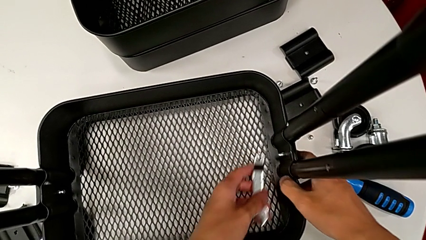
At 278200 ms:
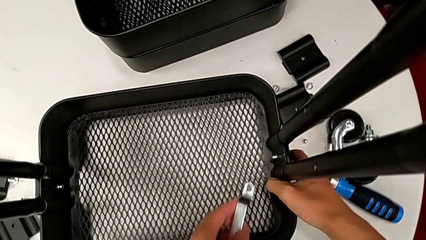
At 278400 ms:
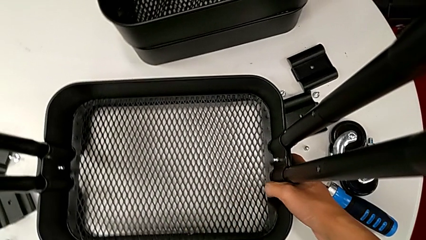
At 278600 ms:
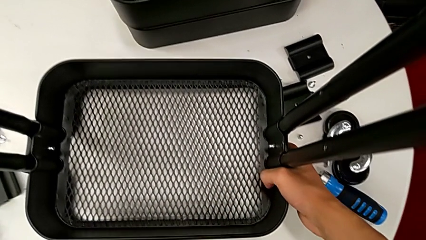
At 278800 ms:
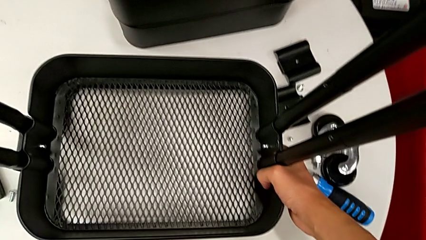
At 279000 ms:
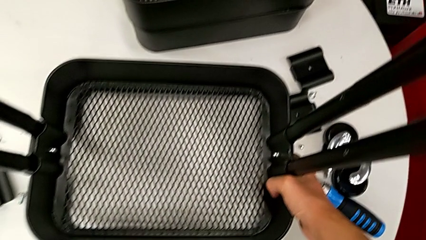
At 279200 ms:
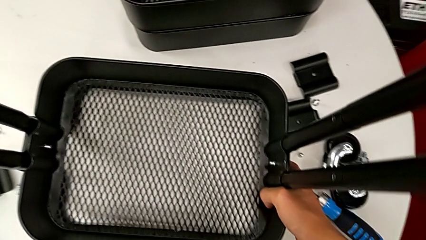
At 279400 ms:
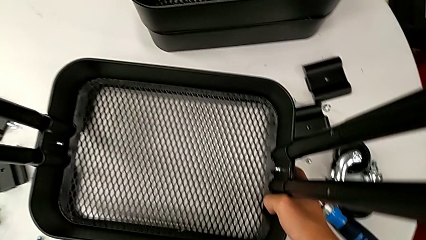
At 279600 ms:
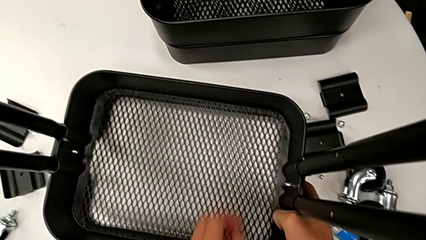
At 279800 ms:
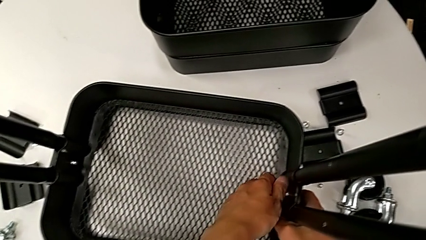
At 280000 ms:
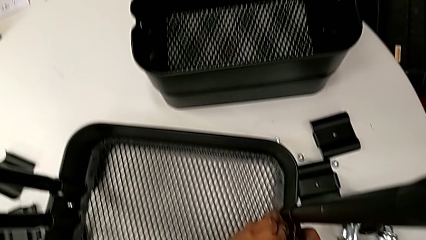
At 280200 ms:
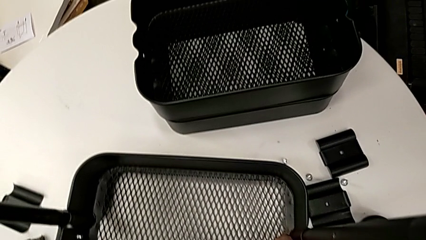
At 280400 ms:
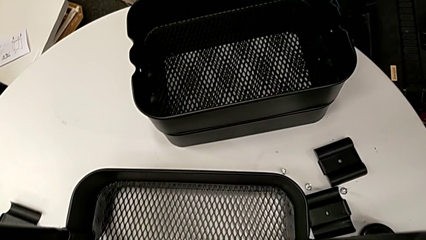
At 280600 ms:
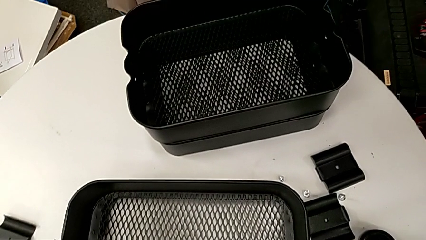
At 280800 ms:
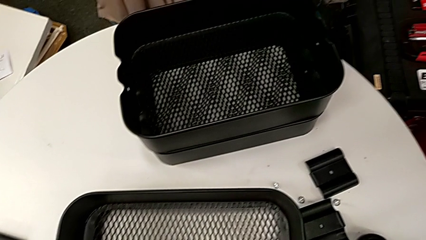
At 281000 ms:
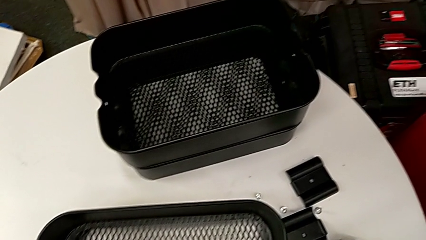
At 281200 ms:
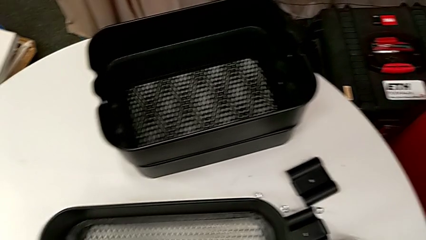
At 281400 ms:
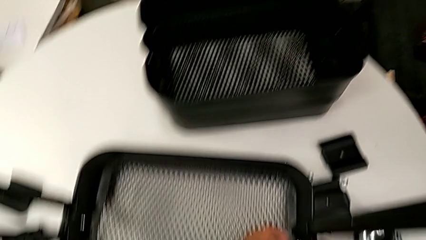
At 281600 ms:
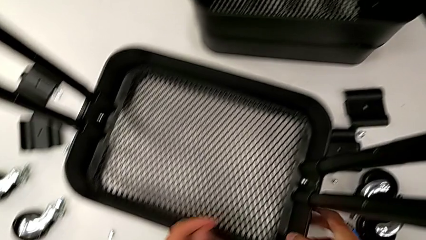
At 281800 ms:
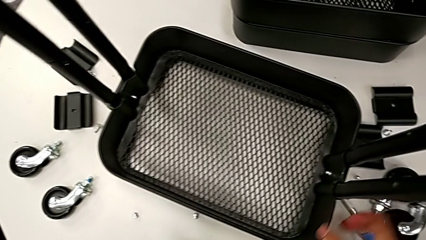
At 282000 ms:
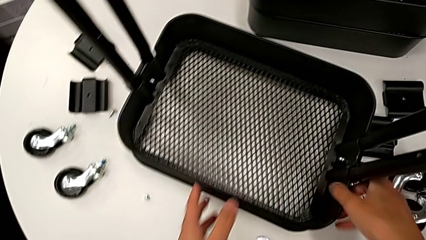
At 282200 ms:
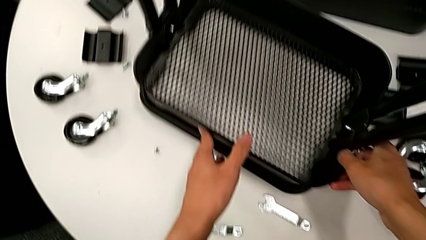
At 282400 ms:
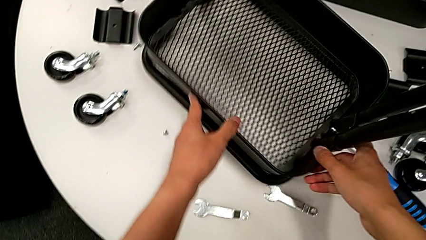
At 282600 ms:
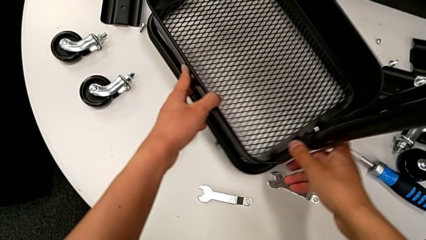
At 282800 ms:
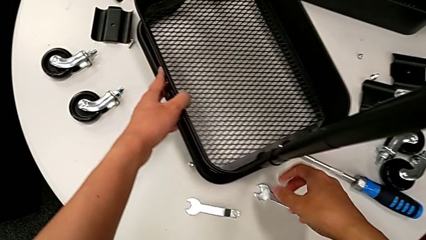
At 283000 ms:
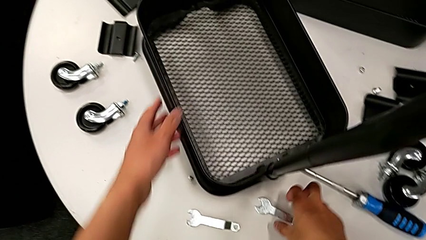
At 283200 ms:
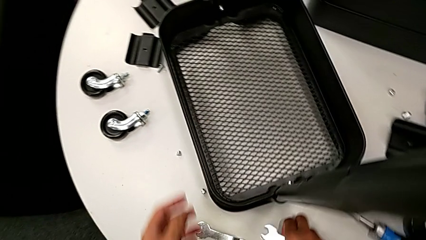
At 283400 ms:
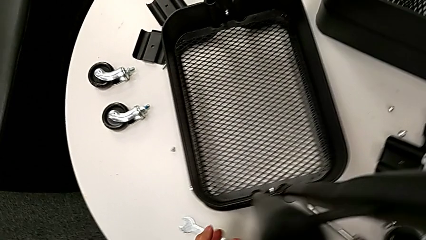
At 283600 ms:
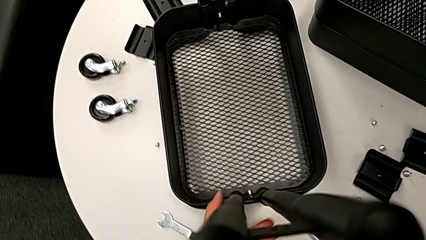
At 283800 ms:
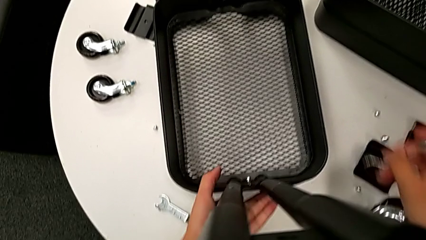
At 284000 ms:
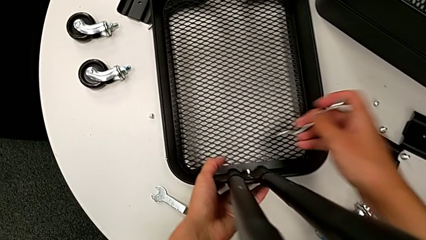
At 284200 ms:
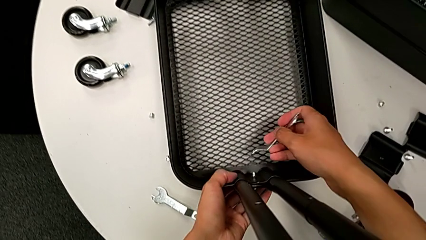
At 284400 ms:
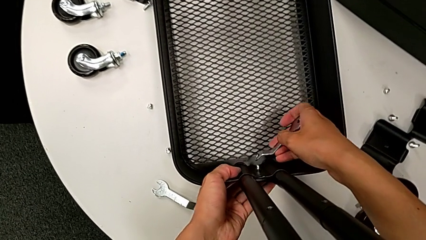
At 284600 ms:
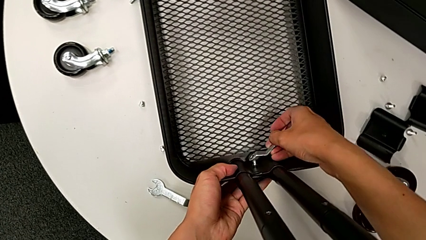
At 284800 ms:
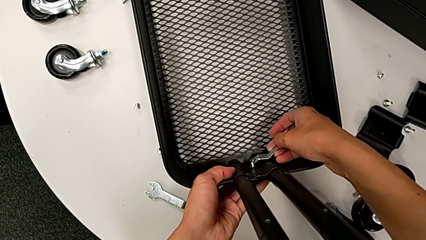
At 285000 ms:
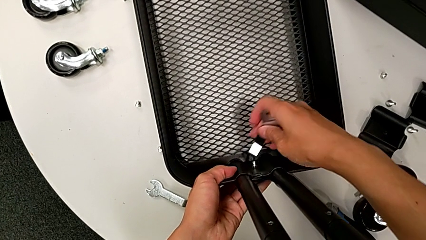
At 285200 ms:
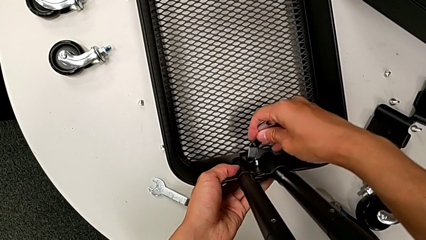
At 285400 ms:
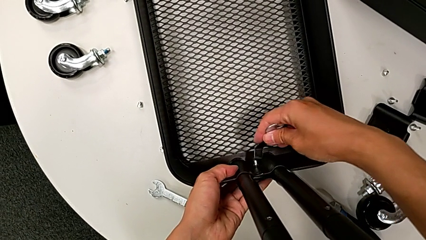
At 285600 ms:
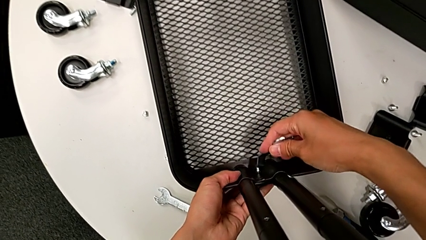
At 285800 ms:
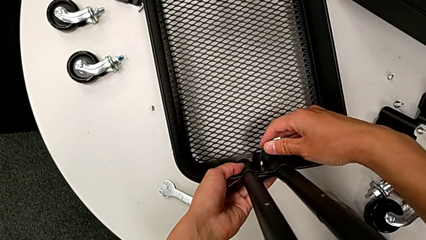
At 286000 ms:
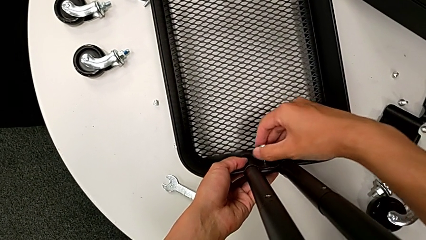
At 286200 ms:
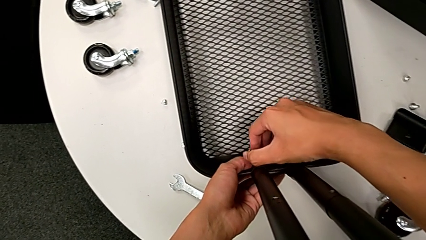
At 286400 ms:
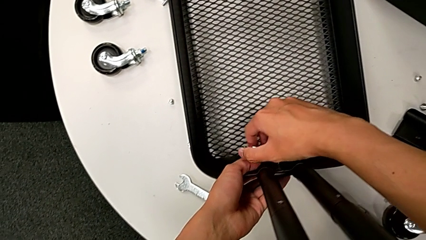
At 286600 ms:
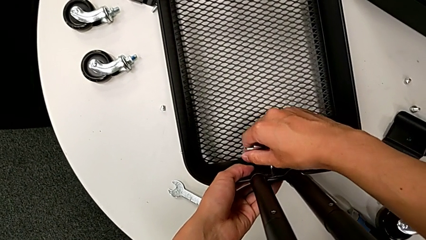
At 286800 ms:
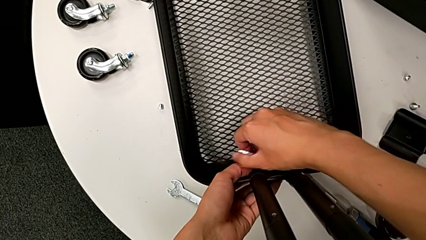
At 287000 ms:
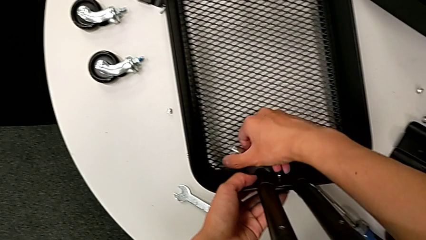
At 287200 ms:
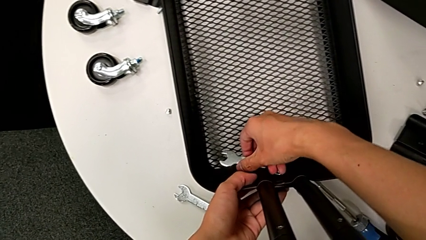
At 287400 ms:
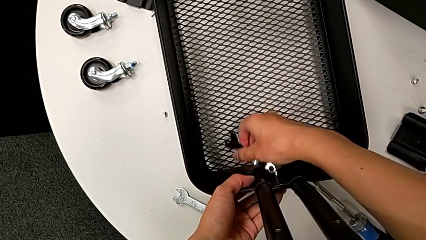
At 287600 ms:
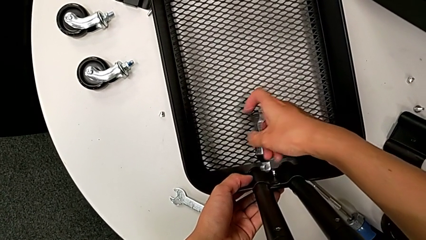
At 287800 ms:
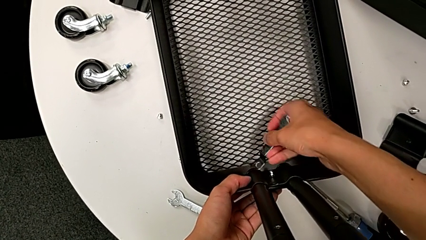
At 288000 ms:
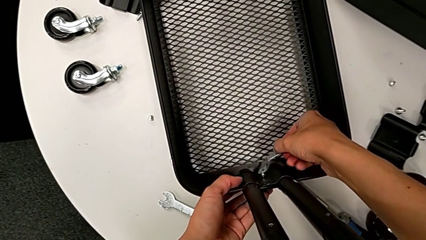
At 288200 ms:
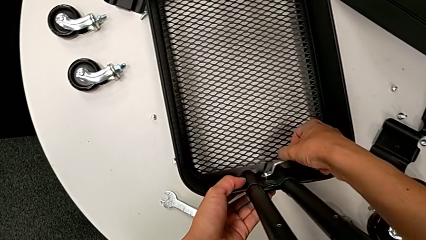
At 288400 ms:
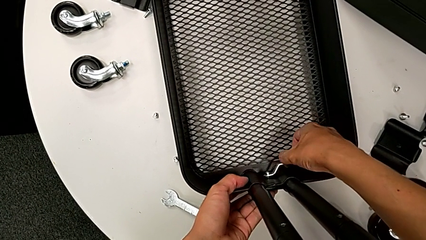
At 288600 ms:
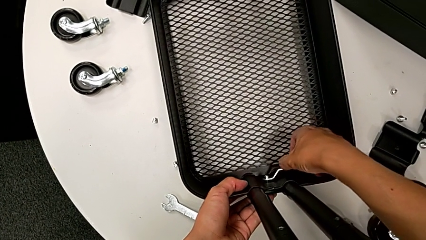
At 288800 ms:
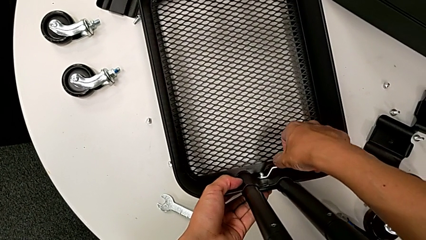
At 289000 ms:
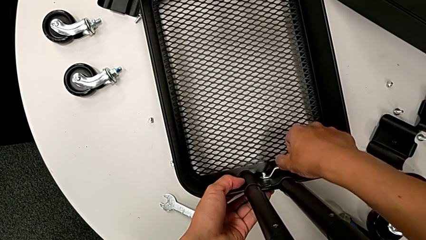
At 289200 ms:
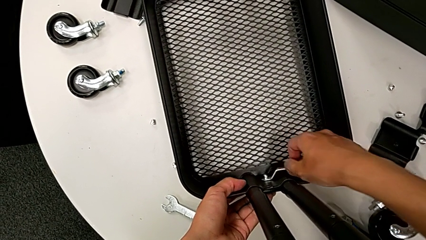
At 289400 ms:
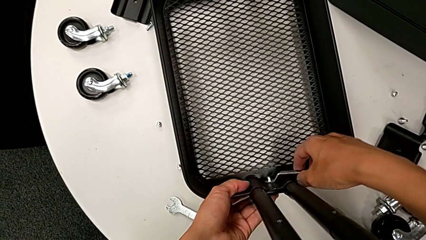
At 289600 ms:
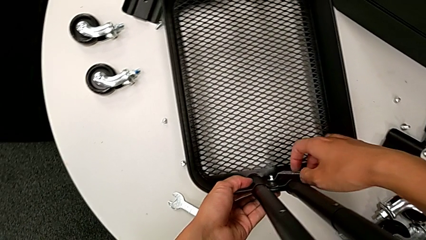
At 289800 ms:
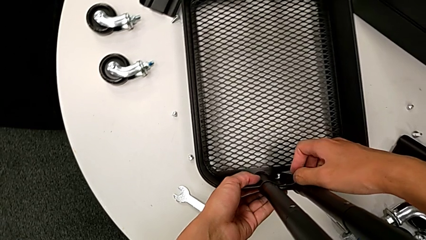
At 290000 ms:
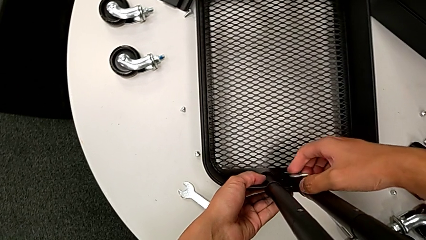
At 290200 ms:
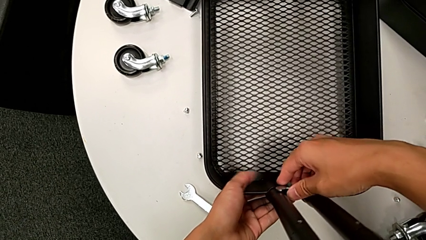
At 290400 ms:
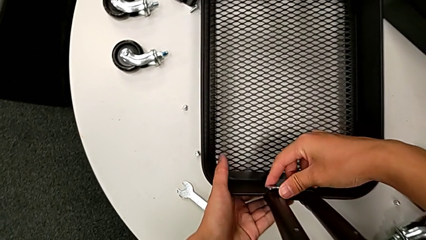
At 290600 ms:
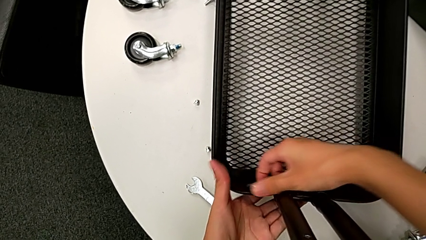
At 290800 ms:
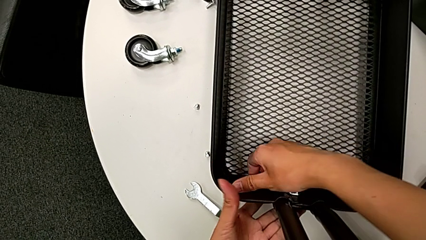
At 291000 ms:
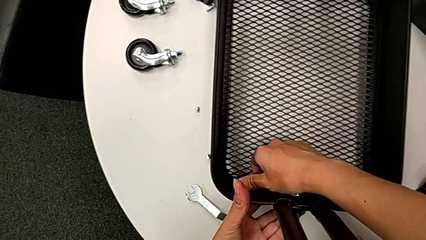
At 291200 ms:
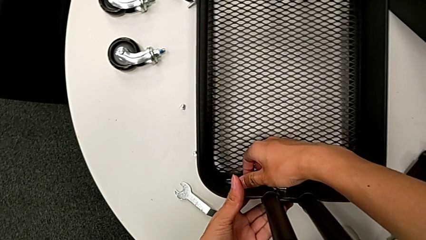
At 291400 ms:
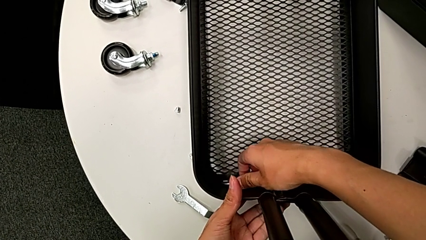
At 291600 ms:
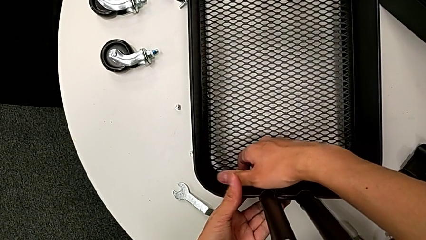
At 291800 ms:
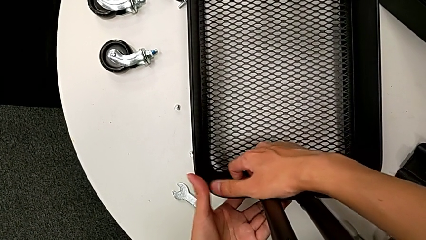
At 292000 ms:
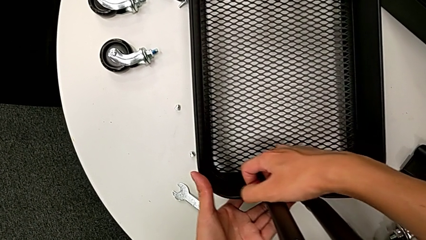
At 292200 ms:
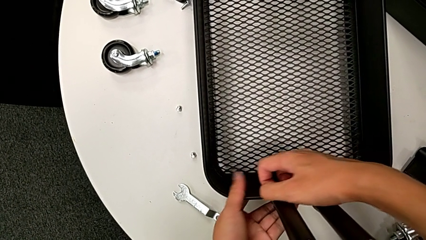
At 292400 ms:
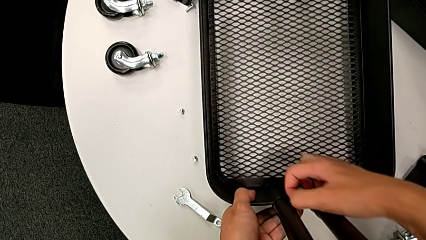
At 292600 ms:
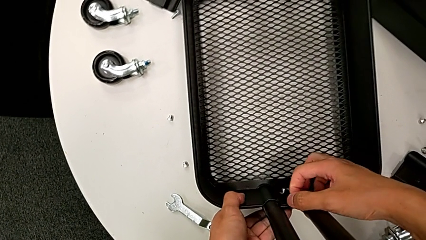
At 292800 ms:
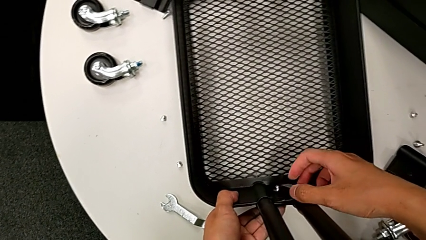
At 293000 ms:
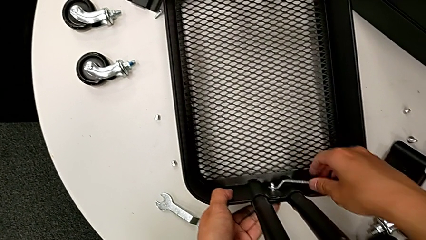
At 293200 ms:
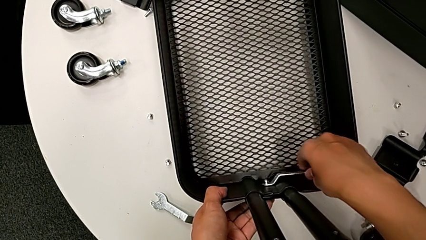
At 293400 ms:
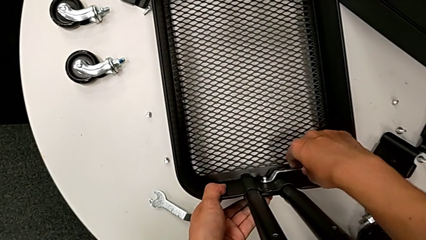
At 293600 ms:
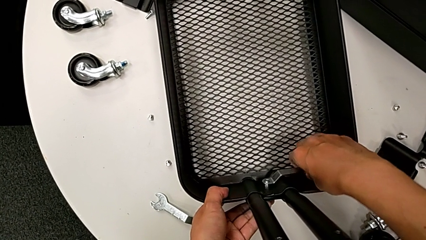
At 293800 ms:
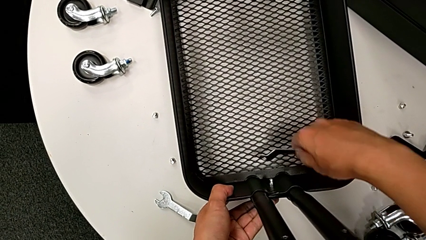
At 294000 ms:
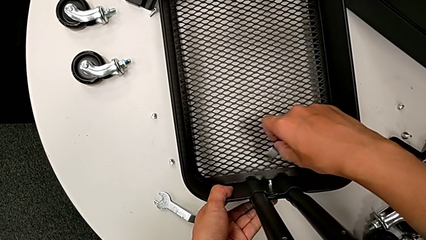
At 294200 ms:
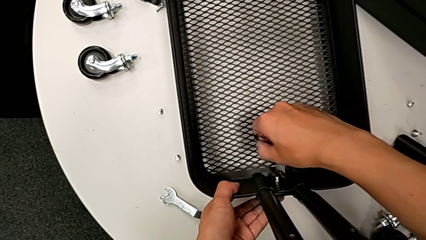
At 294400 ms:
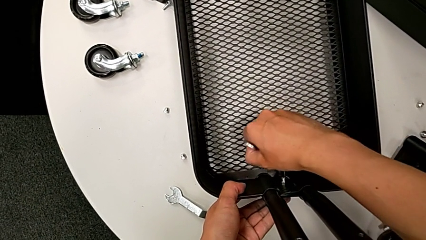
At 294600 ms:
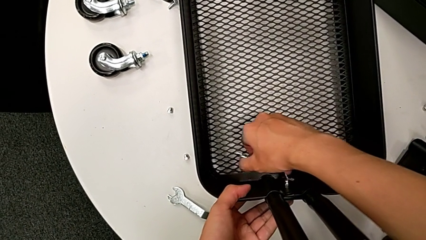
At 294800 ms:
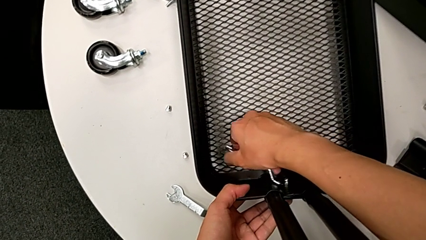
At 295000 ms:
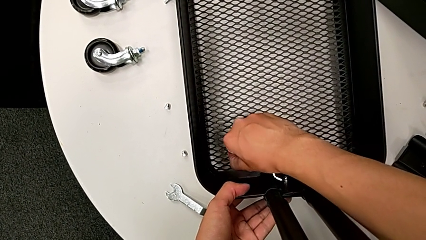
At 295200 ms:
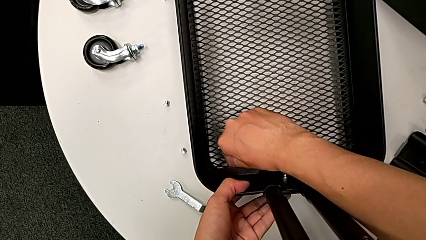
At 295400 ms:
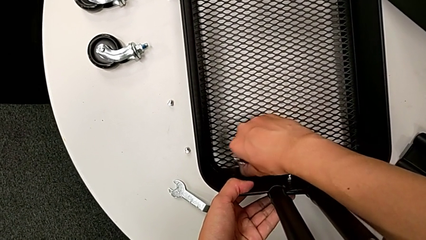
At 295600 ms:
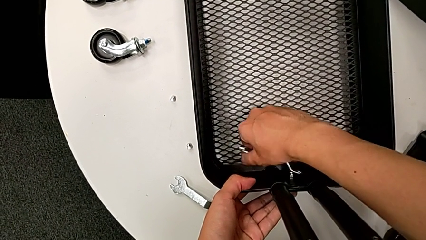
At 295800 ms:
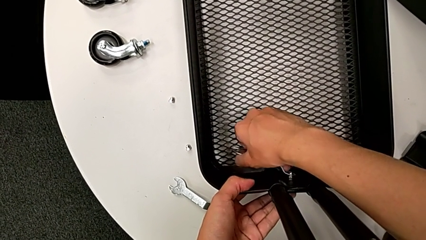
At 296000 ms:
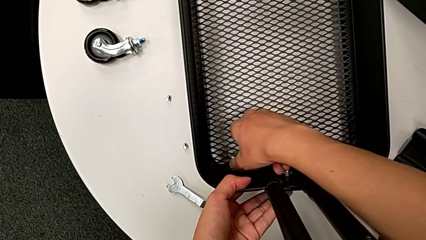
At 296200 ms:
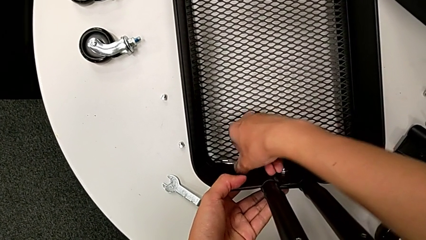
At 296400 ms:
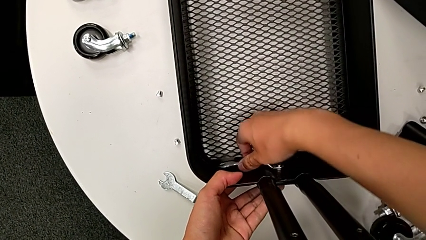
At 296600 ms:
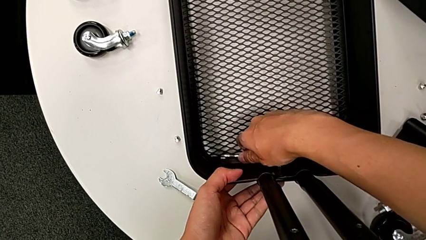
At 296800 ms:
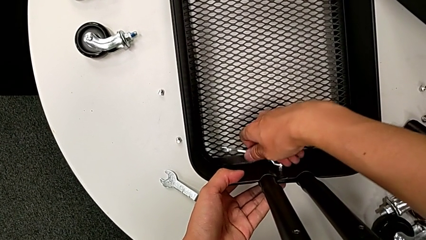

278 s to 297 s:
The camera wearer is disassembling the bottom grid tray of the rolling cart. They withdraw the hexagonal wrench, place it, unscrew the hexagon cap nut, slide the utility cart, grab the hexagonal wrench, approach the hexagon cap nut, insert the hexagonal wrench, unscrew the hexagon cap nut, withdraw the hexagonal wrench and insert it.
